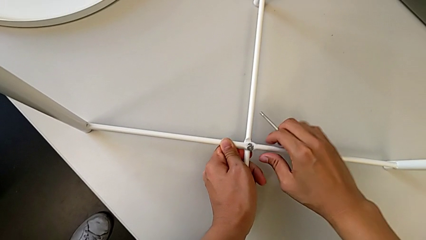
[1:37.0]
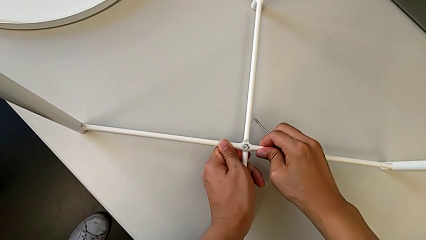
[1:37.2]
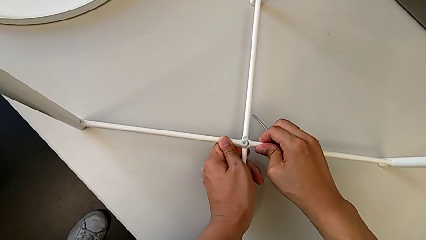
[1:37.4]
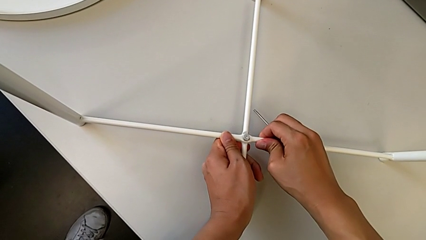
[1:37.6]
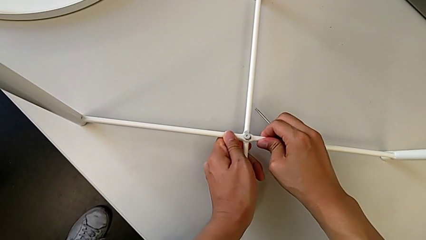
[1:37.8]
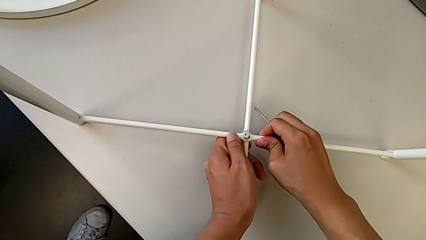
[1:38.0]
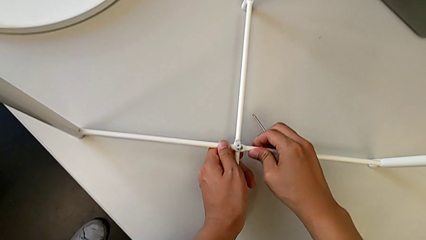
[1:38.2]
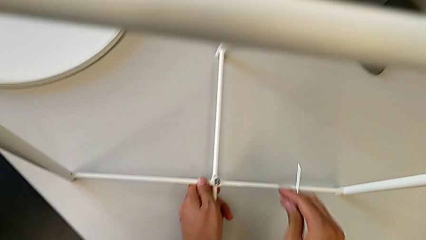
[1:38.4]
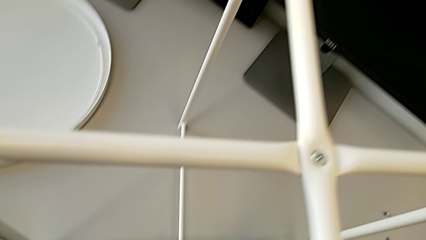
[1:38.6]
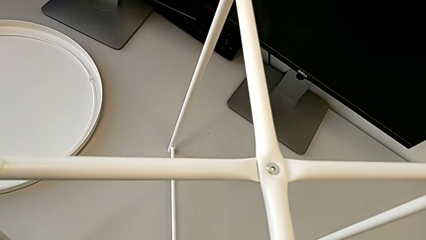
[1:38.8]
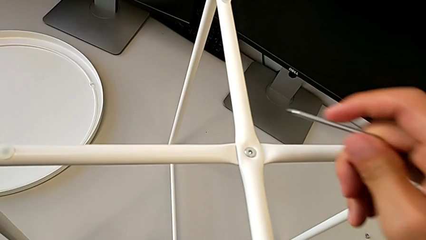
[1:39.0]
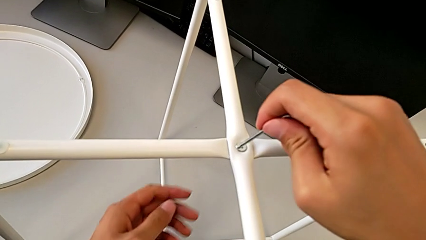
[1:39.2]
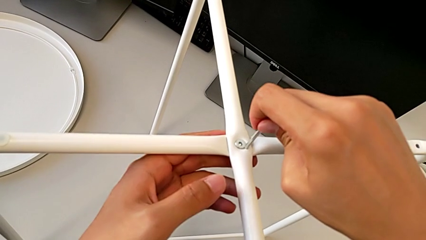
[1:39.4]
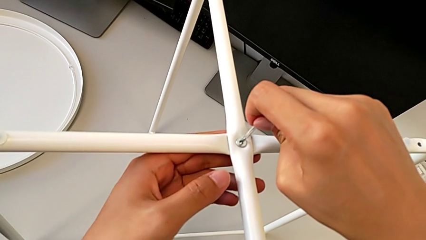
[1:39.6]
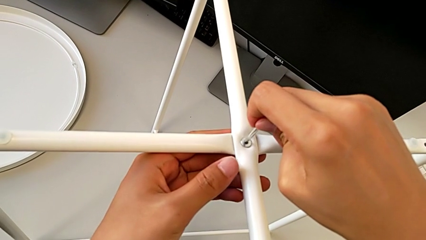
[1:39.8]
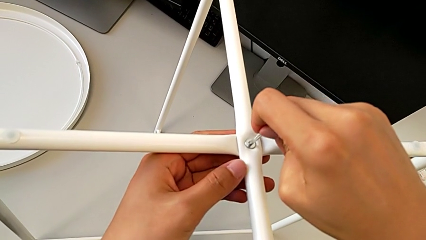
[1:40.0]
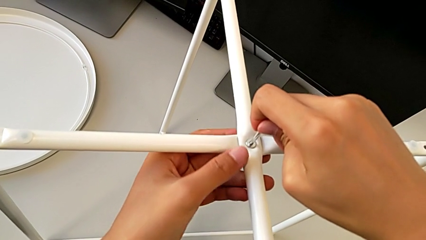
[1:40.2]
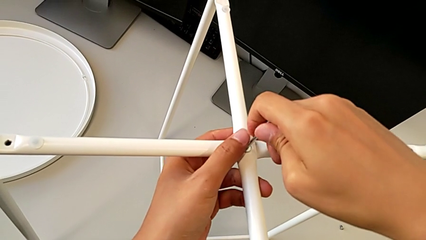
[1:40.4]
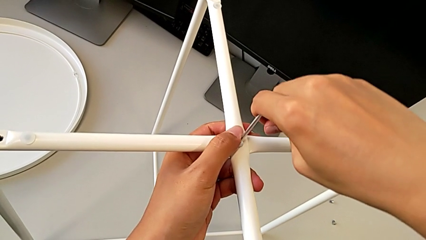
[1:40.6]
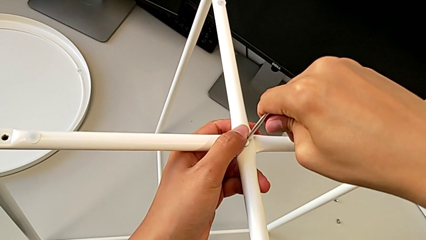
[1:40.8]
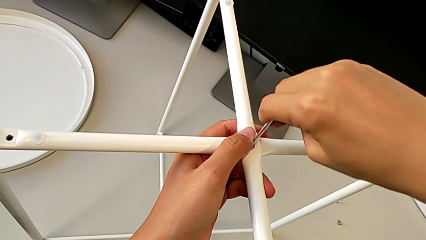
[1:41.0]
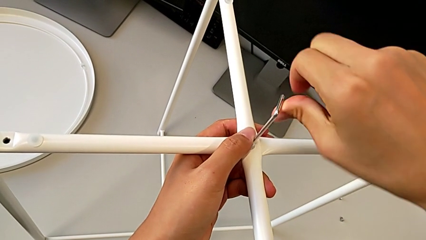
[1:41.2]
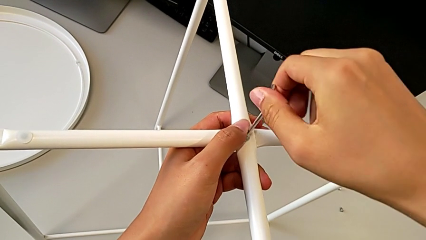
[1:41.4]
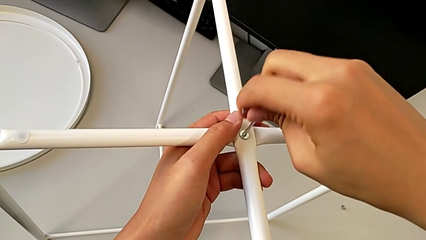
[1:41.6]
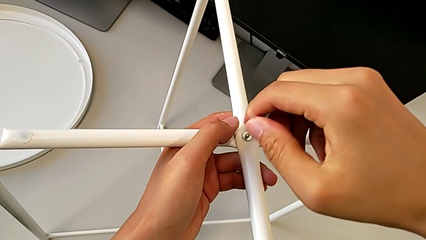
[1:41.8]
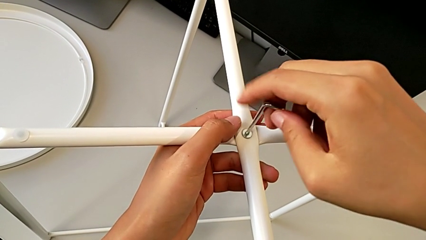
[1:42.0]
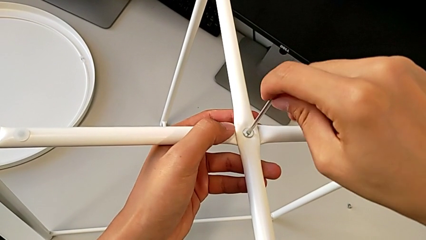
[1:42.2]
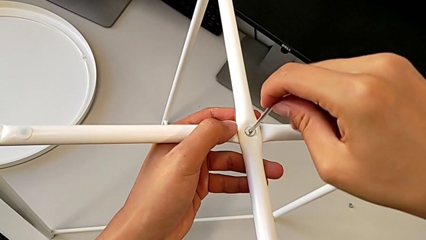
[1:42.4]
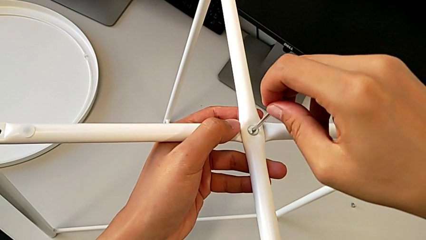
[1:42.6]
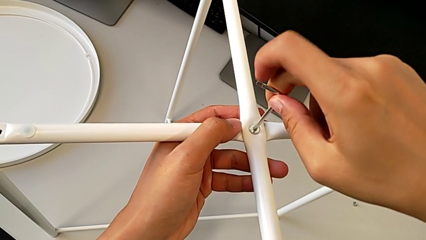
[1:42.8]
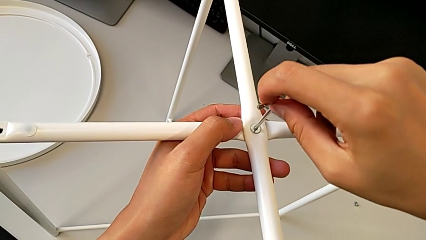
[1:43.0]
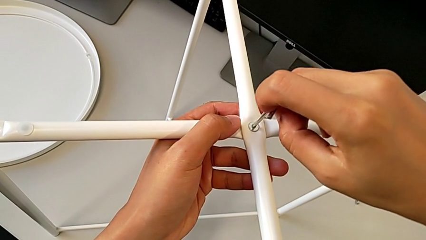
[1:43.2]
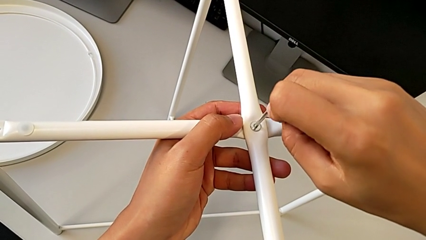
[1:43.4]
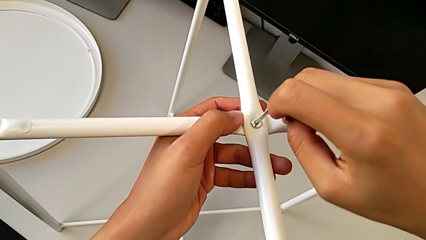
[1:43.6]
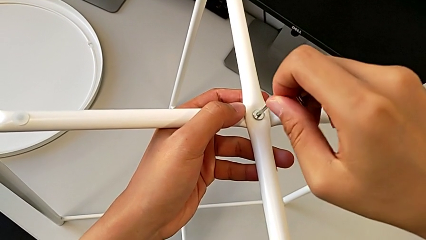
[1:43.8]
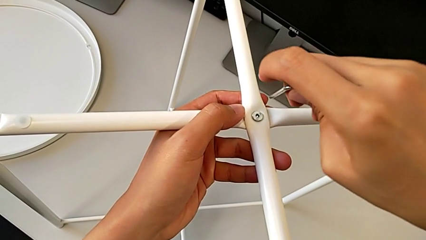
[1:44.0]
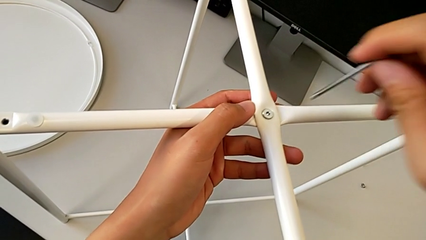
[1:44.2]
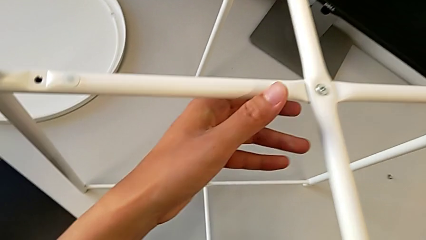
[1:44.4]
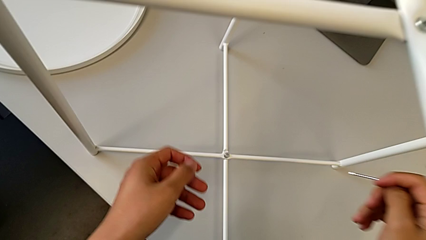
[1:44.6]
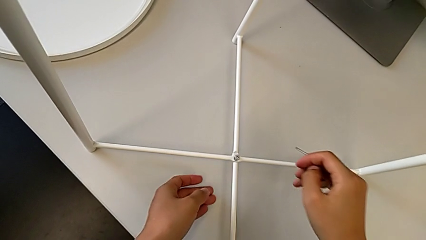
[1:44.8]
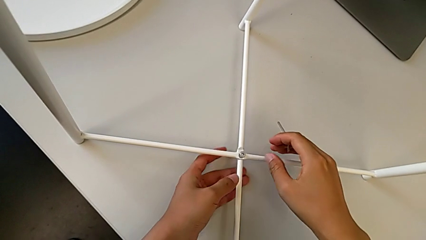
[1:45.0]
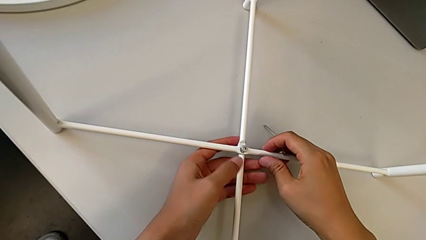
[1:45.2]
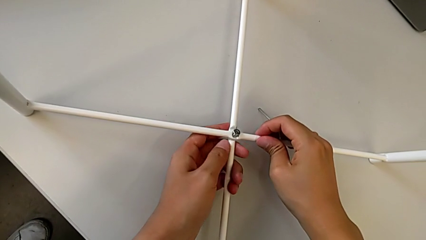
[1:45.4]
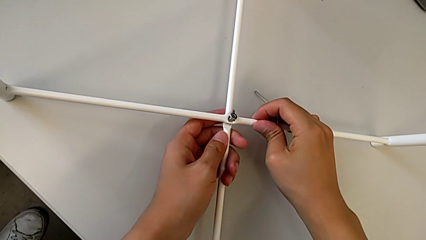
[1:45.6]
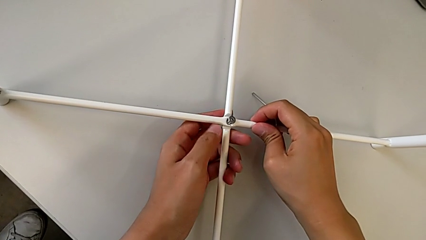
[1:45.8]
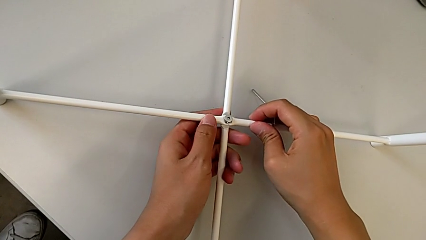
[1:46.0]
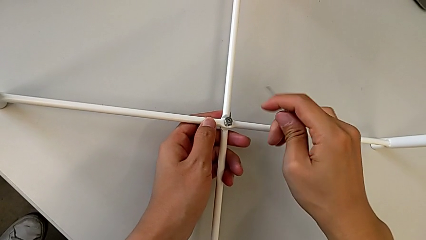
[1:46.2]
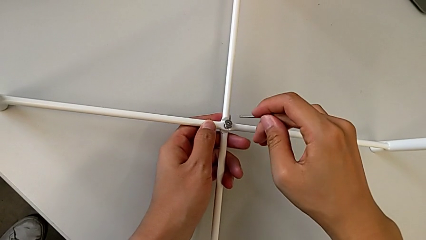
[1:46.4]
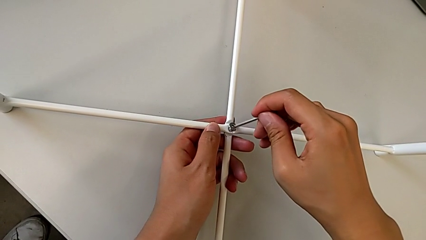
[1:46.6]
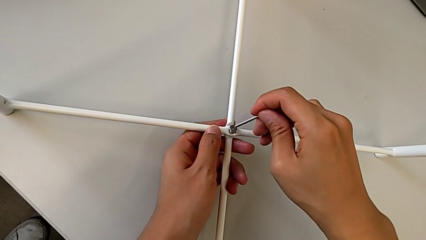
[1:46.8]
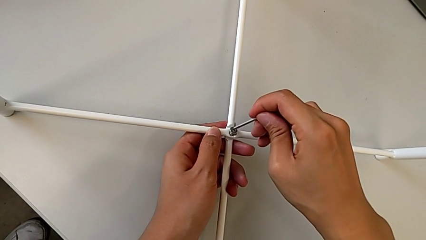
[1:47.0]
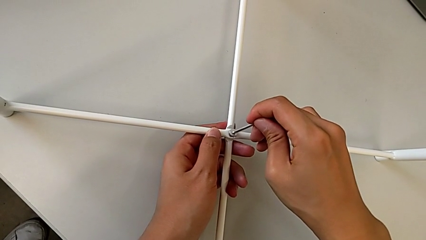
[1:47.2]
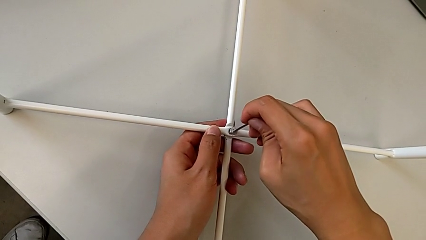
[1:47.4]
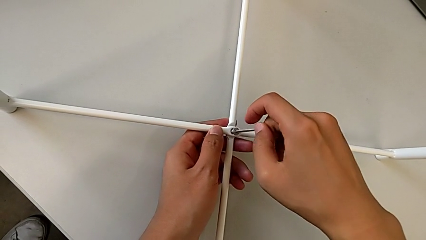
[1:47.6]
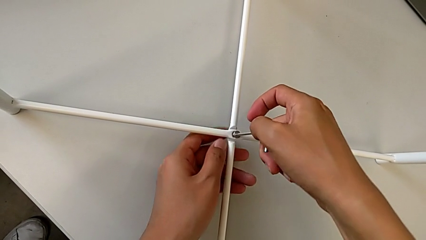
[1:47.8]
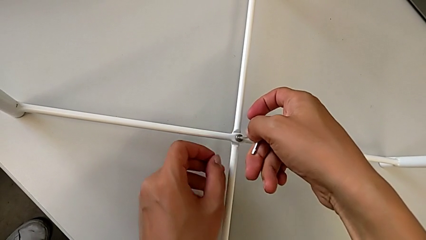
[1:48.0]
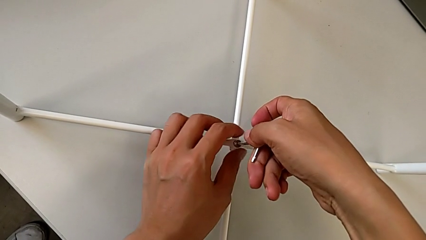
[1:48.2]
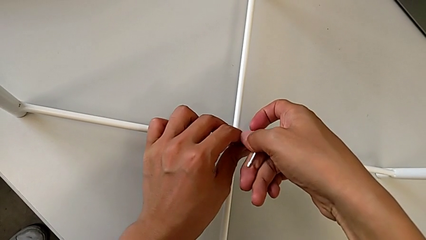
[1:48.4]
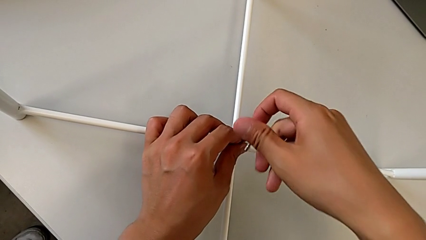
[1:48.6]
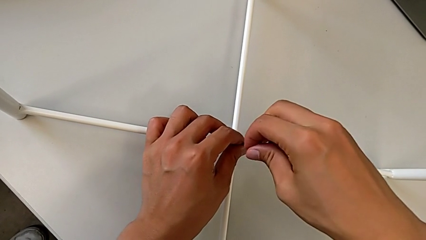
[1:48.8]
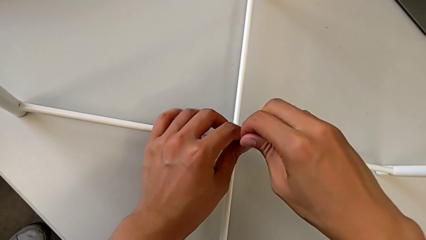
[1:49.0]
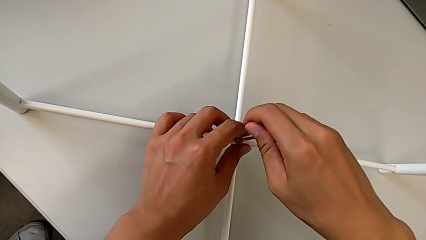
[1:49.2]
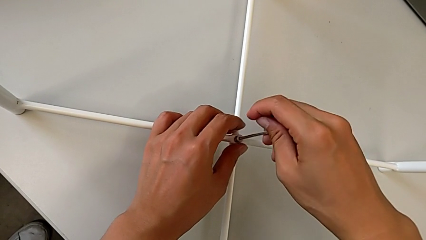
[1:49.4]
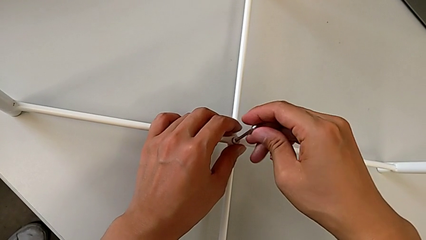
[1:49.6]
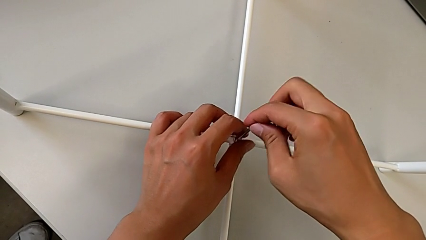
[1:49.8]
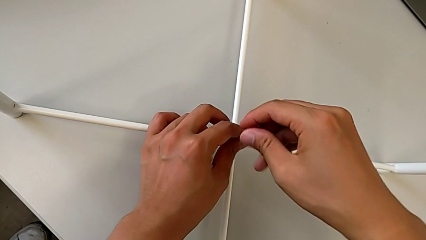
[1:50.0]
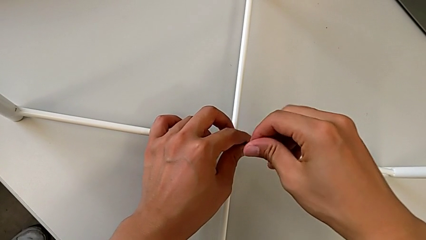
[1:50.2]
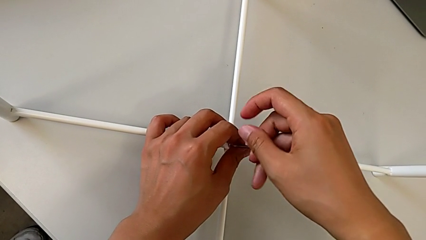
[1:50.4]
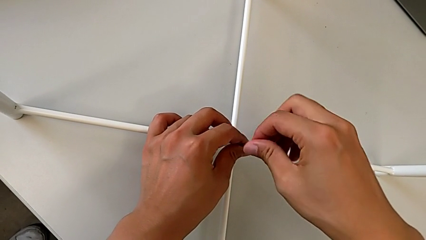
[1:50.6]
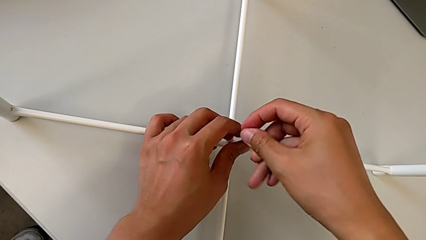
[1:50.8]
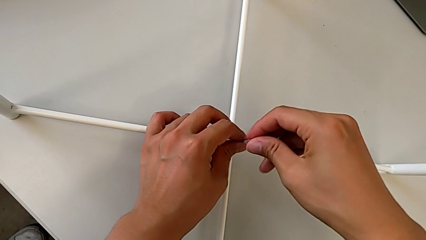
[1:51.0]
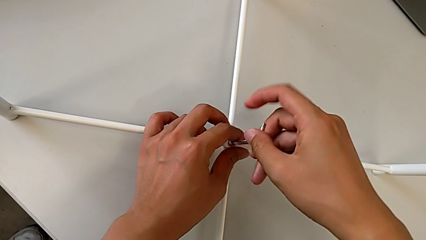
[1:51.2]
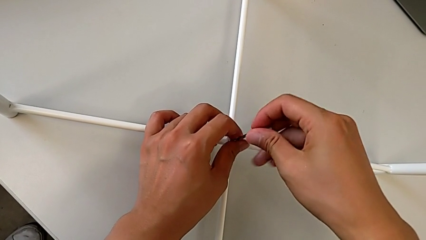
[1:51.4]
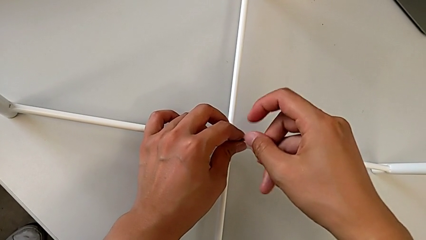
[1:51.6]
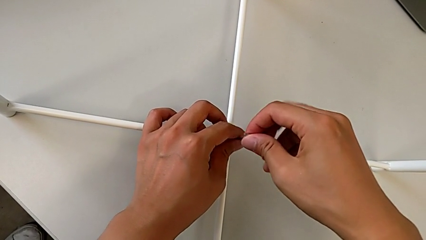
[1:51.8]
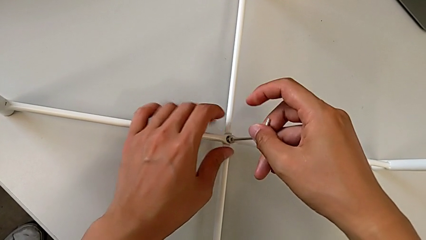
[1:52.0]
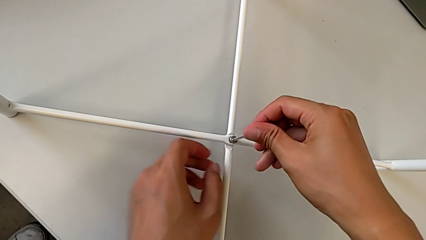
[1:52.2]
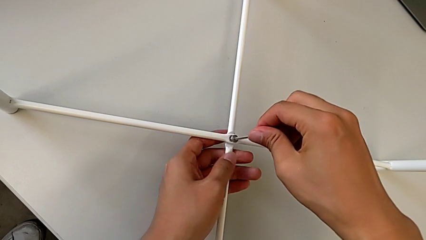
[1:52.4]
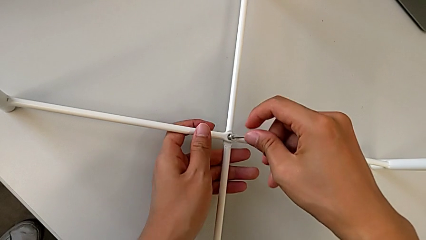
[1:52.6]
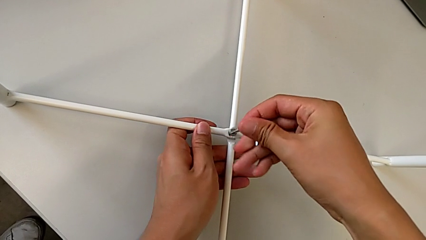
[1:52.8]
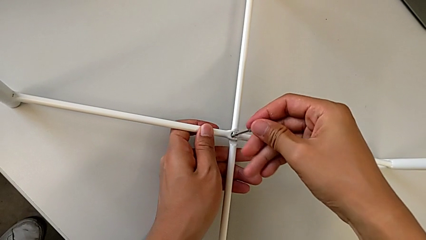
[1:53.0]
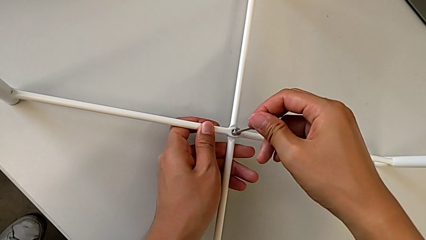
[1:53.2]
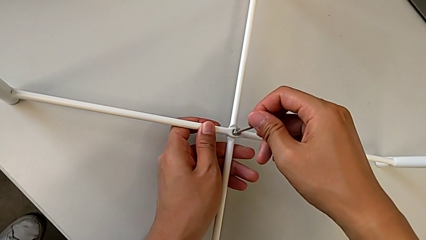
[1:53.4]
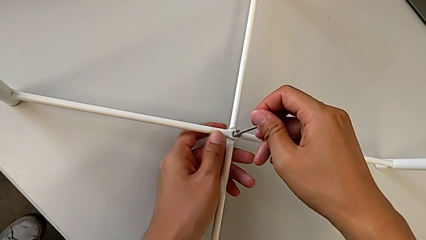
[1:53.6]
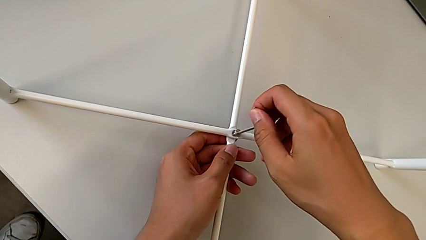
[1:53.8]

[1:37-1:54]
The camera wearer is assembling the bottom screw into the legs. They align the leg, insert the Allen wrench, unscrew the hex socket head, withdraw the Allen wrench, align the leg, insert the Allen wrench and begin to screw the hex socket head.
